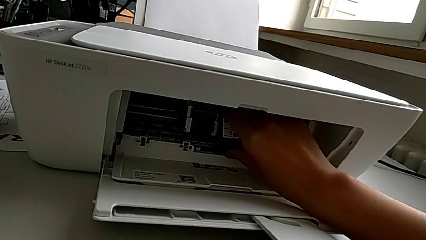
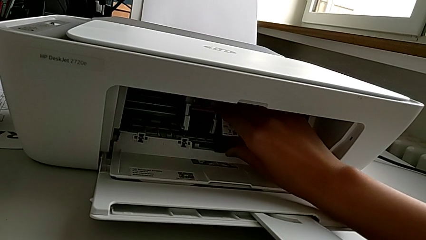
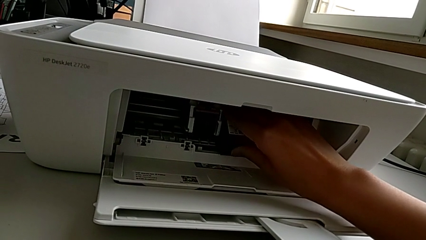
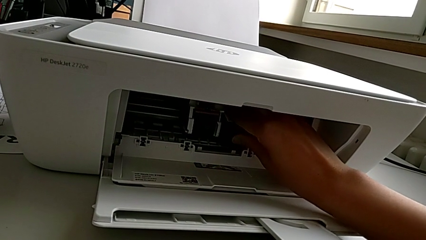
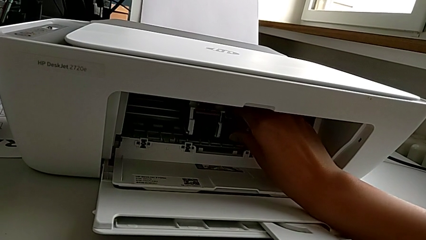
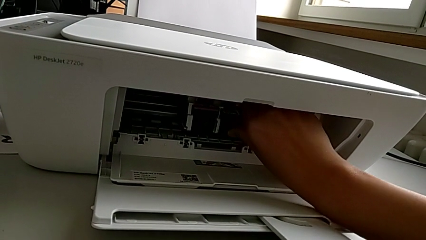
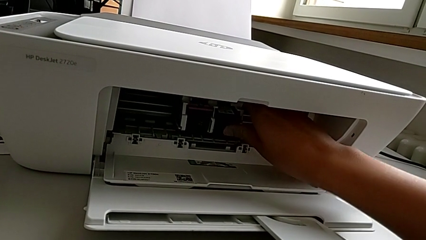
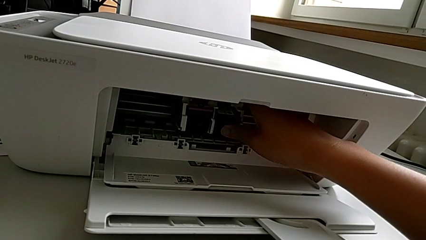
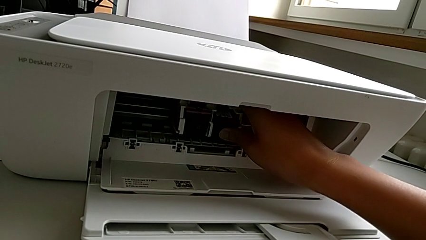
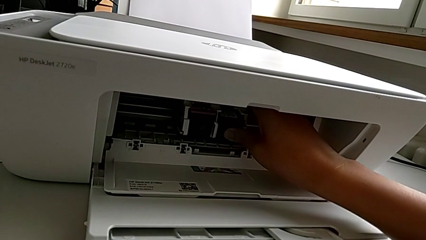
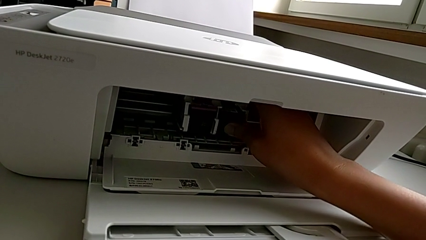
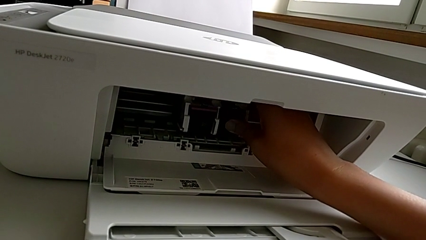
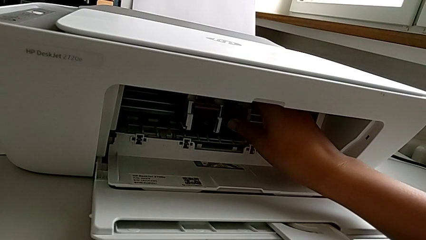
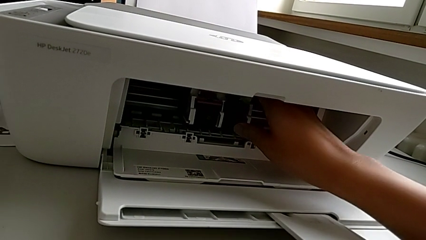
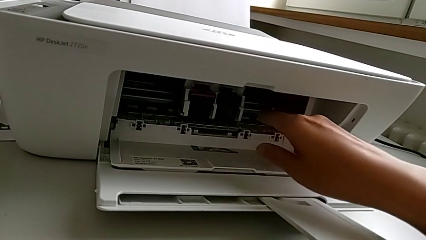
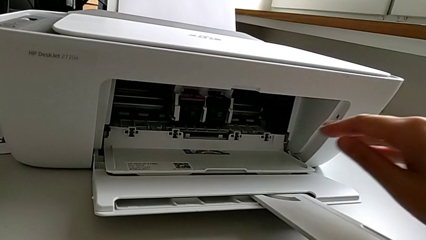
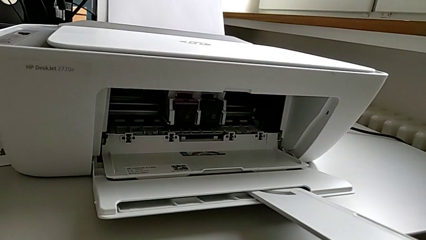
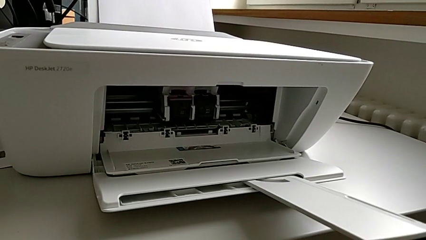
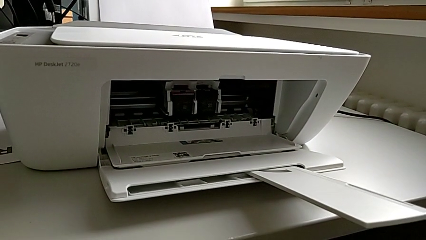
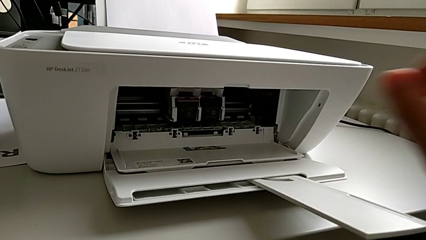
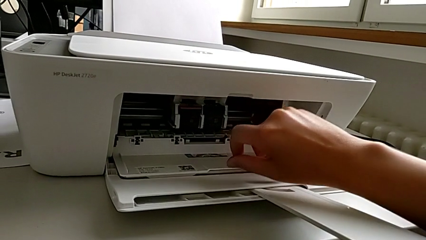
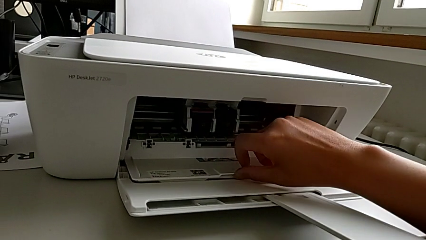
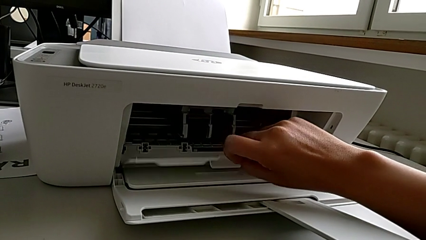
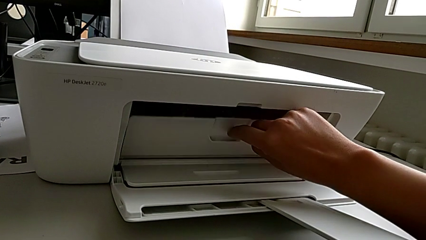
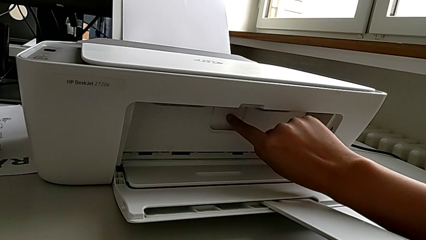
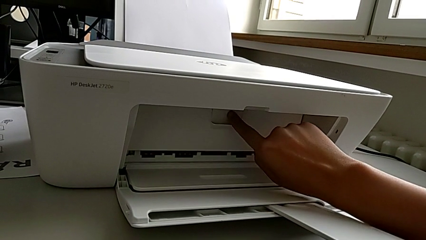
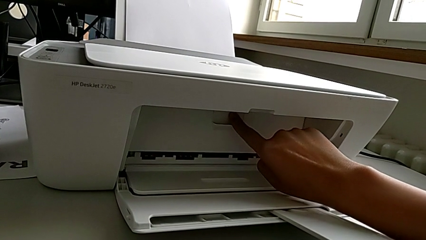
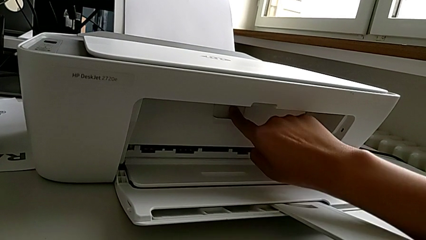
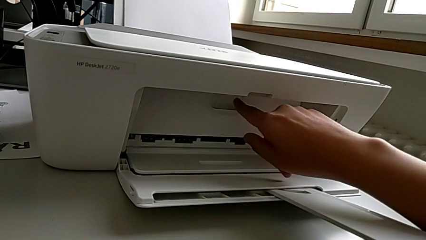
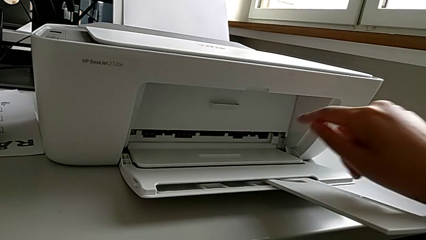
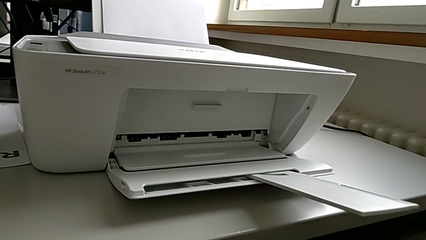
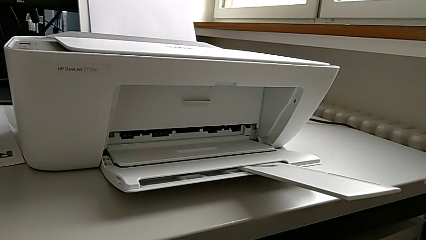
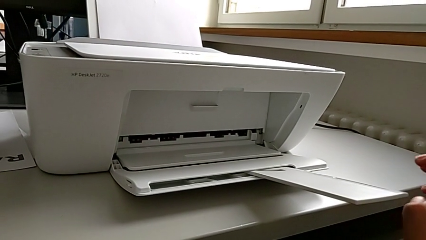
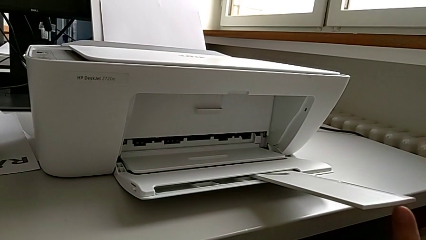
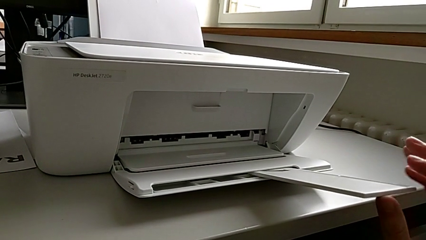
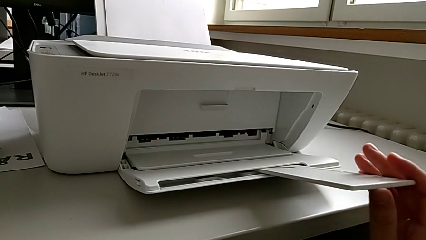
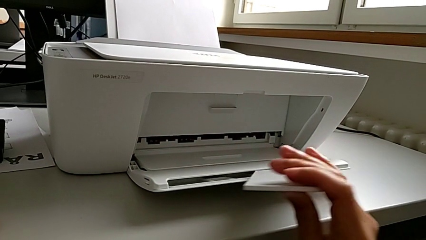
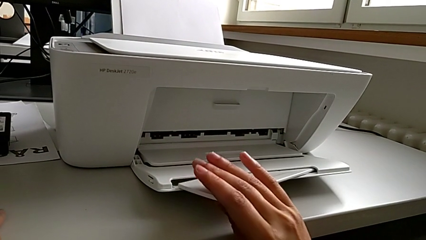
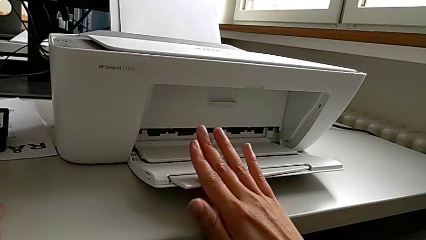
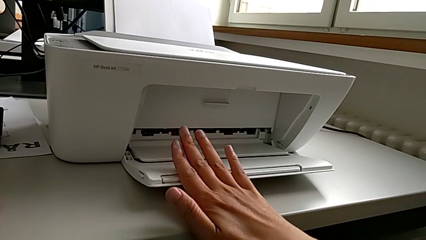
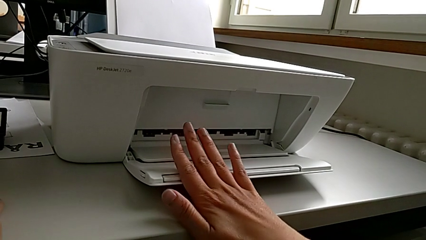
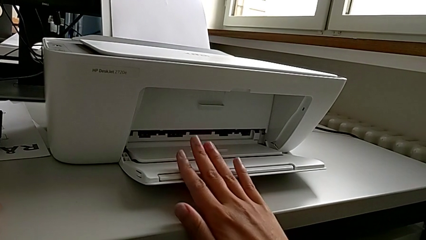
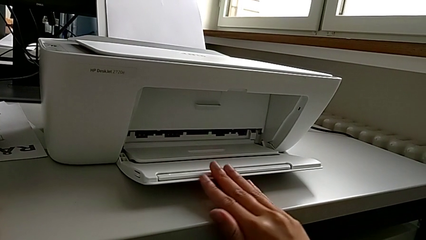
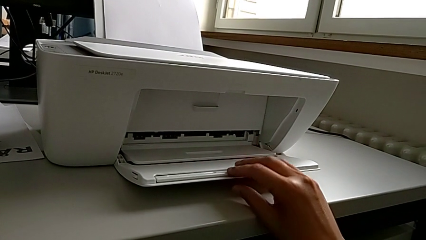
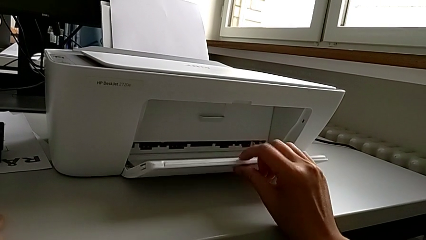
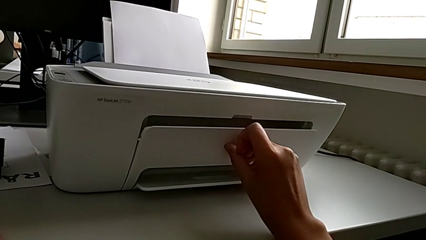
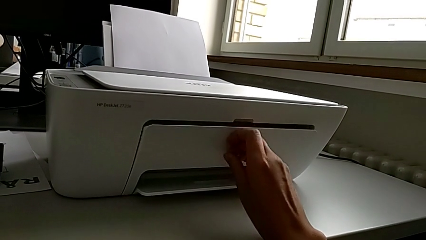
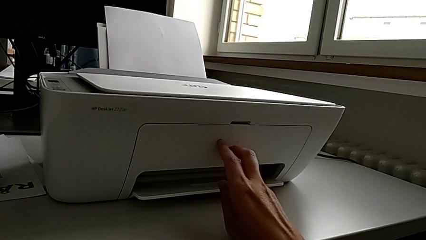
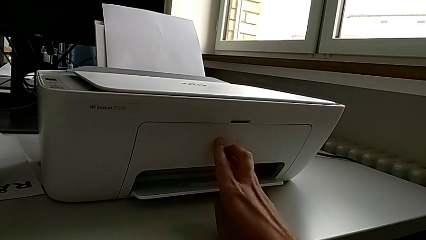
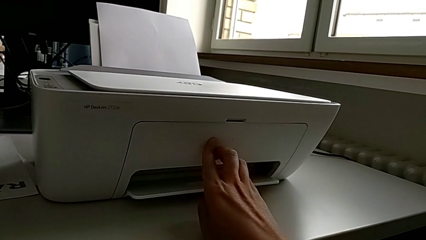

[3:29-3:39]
The camera wearer is exchanging the ink cartridges of the printer. They insert the black ink cartridge, close the cartridge gate, close the extending paper tray and close the paper tray.
